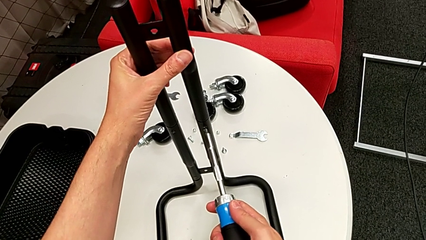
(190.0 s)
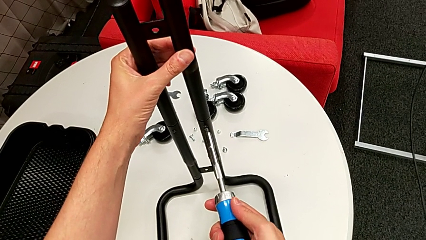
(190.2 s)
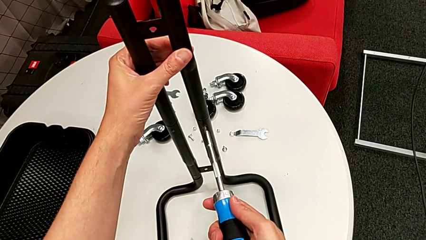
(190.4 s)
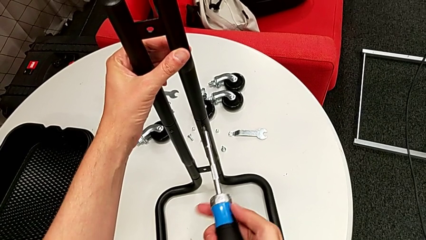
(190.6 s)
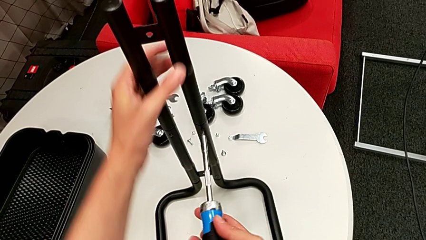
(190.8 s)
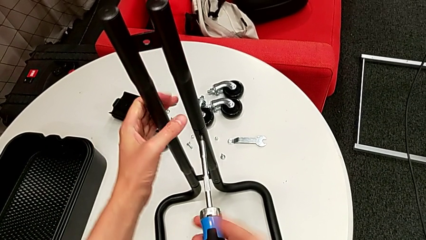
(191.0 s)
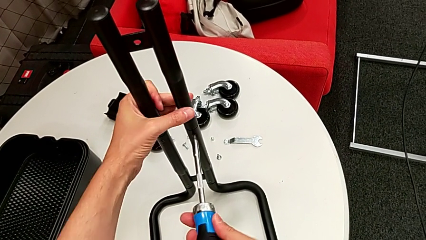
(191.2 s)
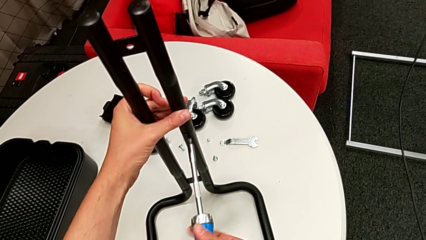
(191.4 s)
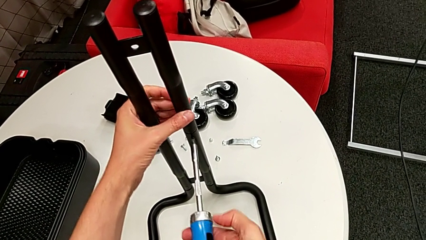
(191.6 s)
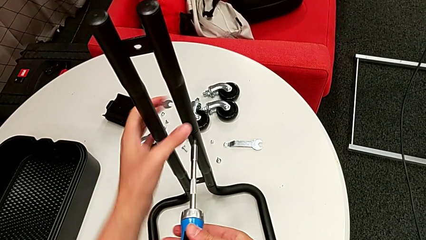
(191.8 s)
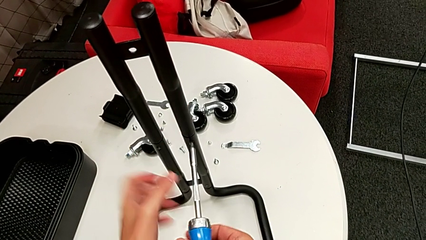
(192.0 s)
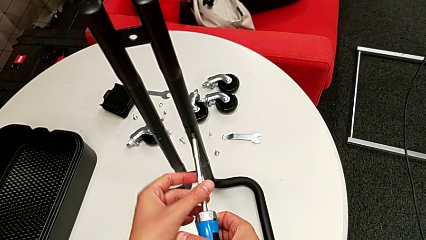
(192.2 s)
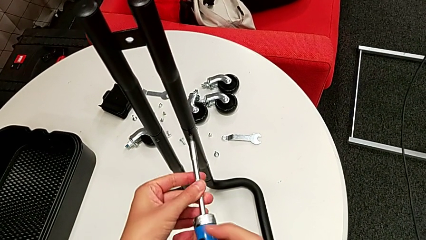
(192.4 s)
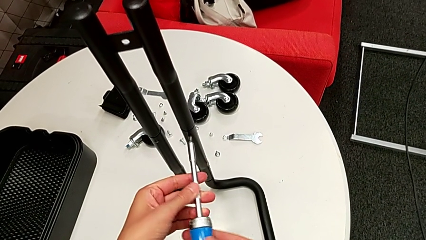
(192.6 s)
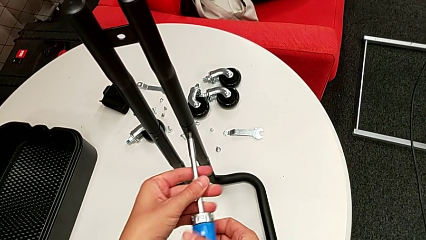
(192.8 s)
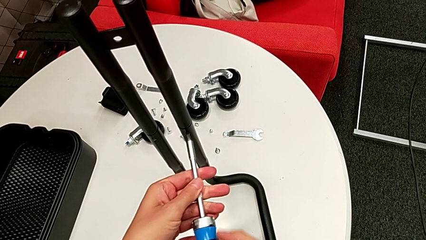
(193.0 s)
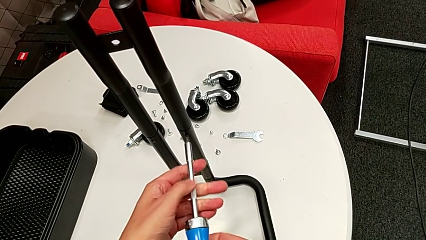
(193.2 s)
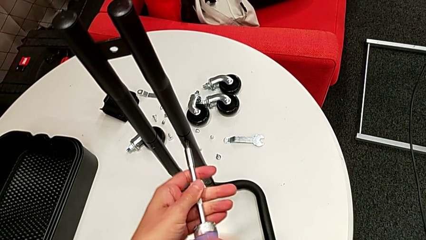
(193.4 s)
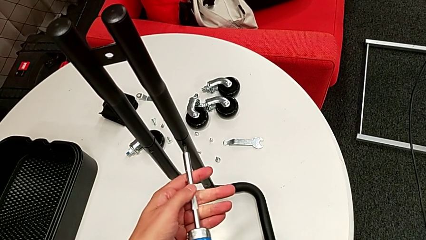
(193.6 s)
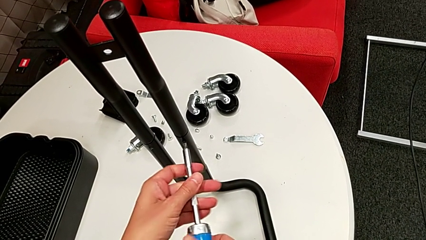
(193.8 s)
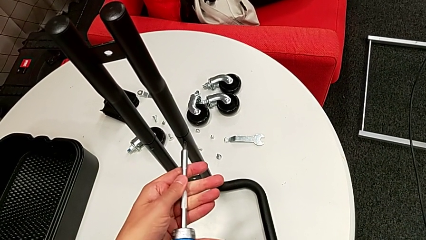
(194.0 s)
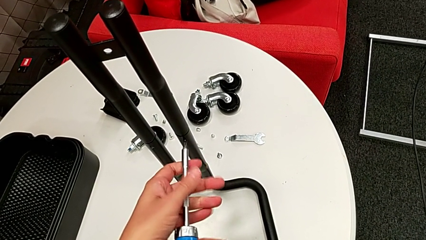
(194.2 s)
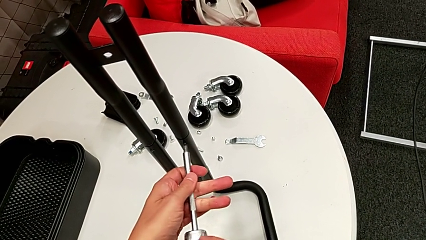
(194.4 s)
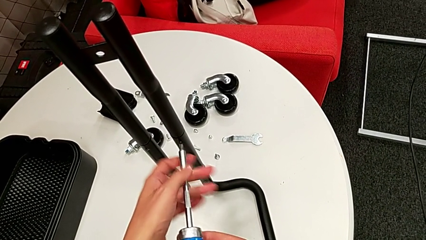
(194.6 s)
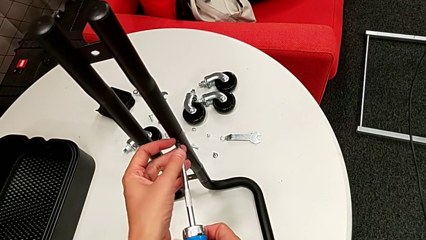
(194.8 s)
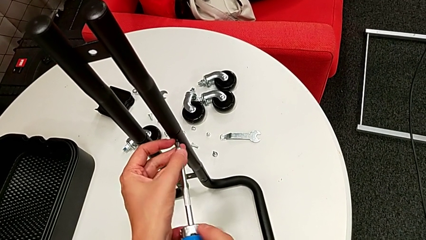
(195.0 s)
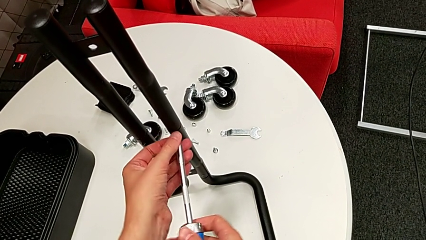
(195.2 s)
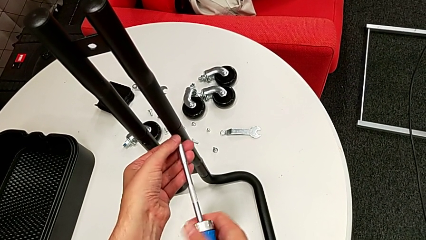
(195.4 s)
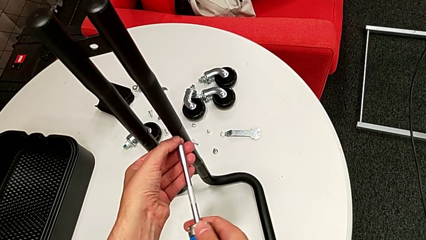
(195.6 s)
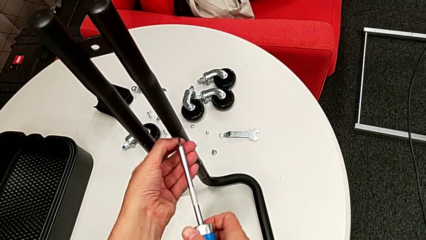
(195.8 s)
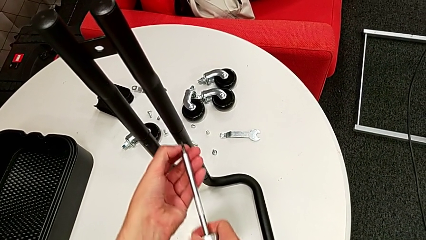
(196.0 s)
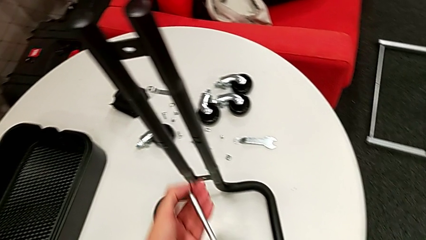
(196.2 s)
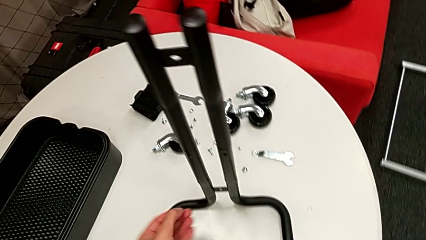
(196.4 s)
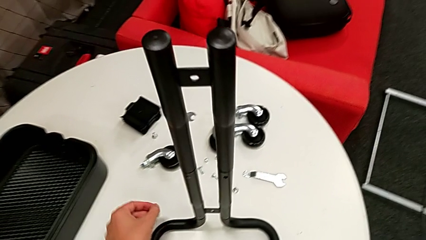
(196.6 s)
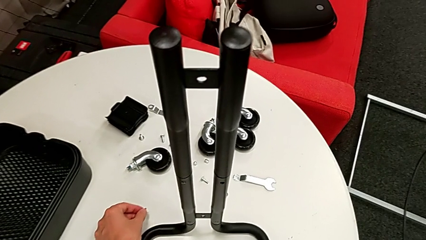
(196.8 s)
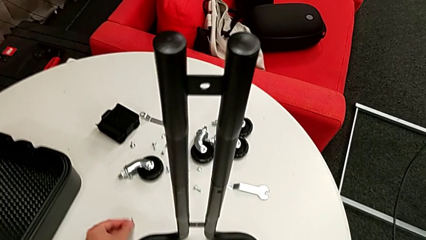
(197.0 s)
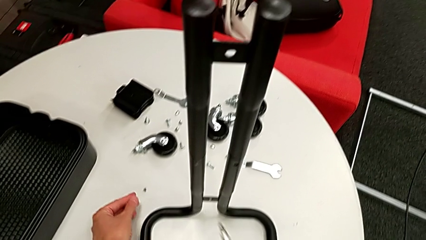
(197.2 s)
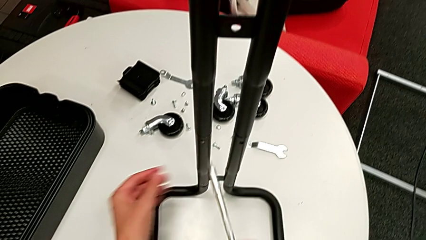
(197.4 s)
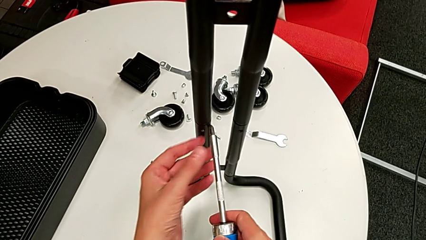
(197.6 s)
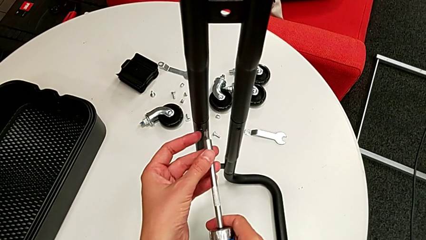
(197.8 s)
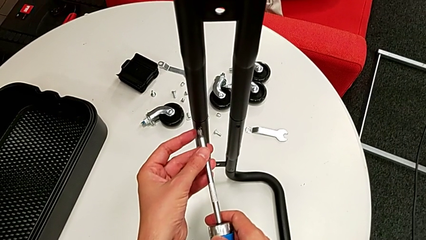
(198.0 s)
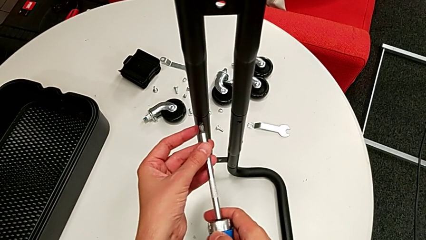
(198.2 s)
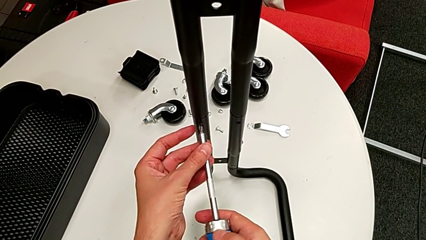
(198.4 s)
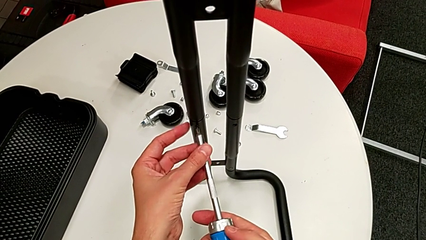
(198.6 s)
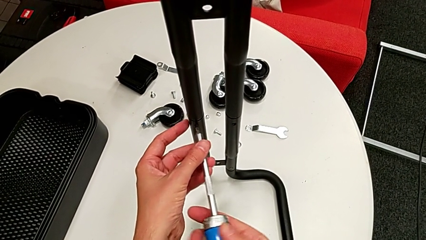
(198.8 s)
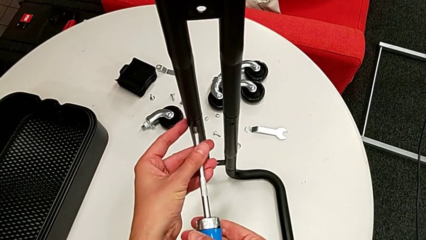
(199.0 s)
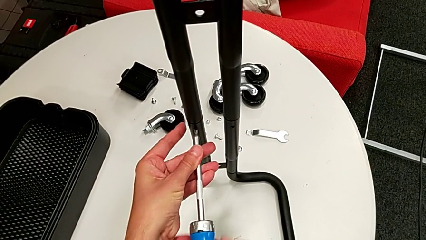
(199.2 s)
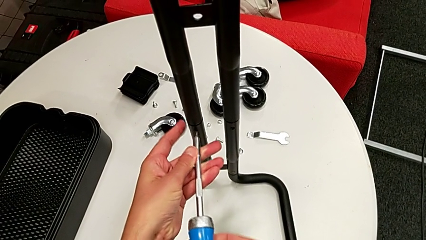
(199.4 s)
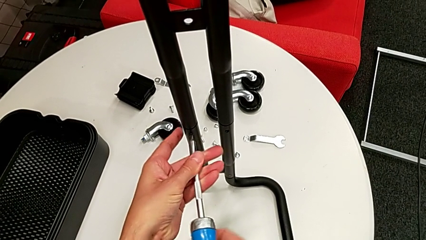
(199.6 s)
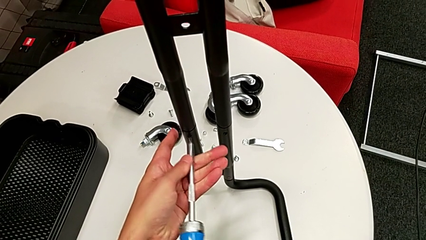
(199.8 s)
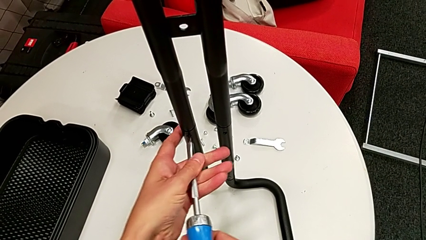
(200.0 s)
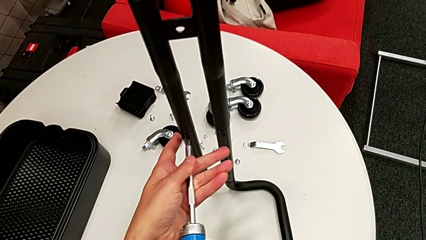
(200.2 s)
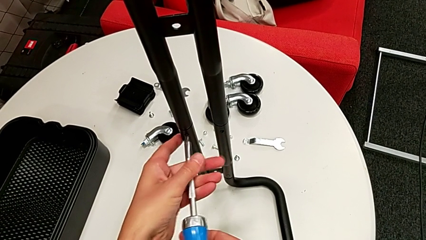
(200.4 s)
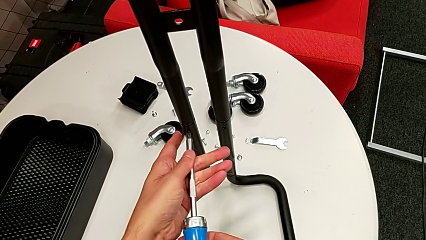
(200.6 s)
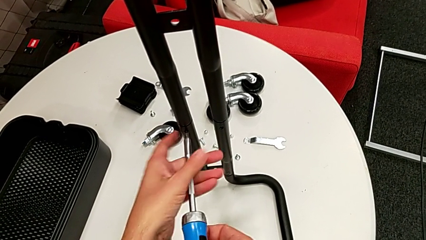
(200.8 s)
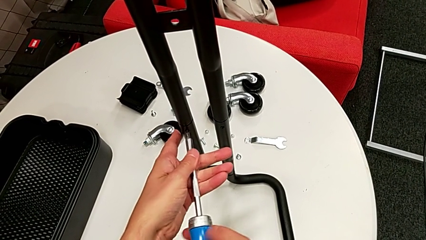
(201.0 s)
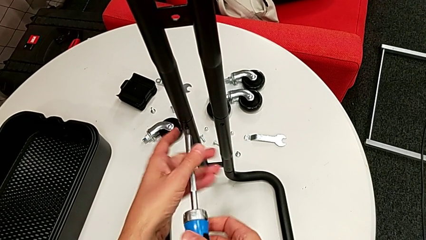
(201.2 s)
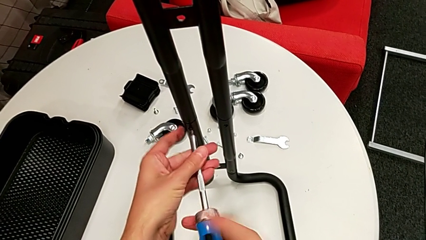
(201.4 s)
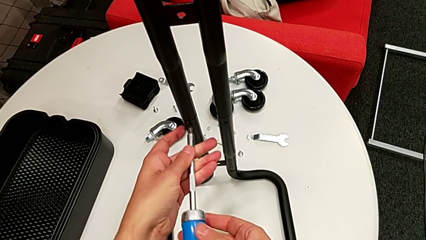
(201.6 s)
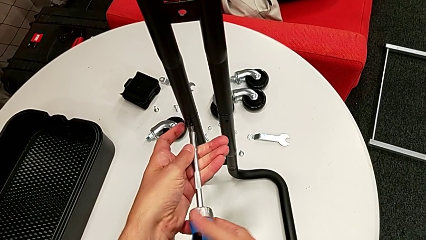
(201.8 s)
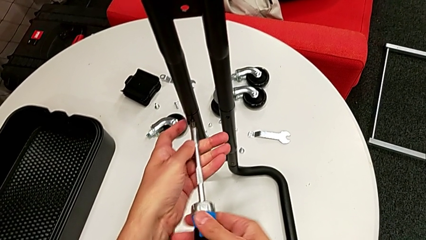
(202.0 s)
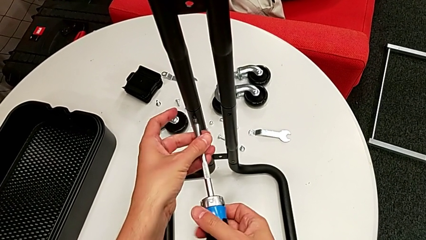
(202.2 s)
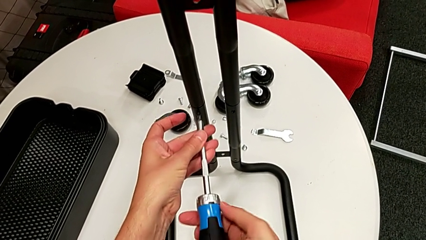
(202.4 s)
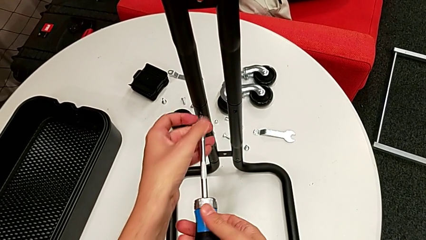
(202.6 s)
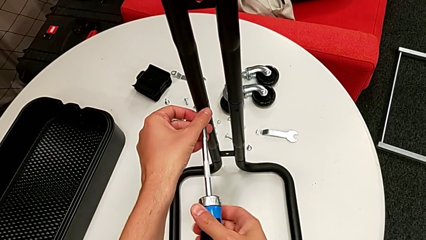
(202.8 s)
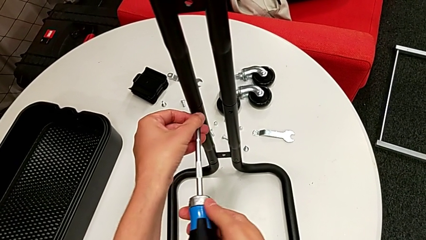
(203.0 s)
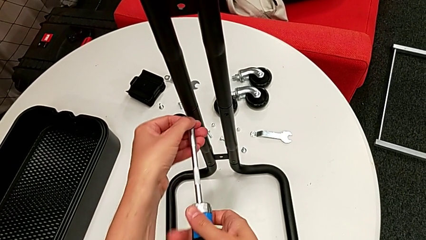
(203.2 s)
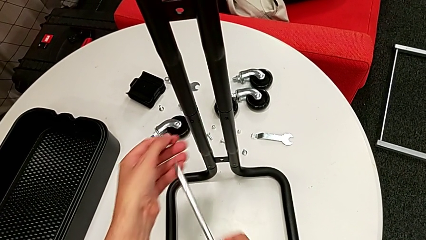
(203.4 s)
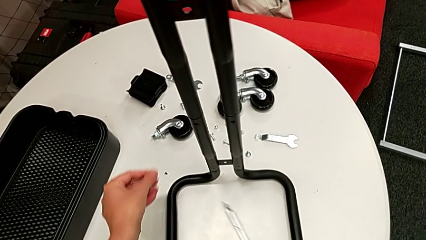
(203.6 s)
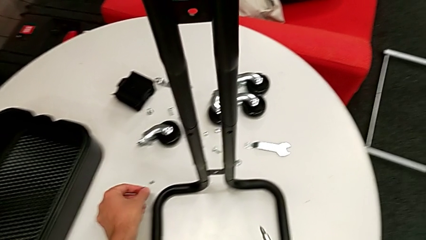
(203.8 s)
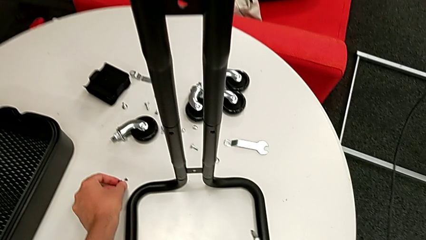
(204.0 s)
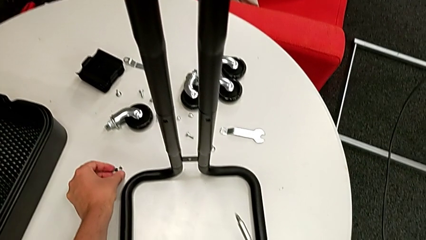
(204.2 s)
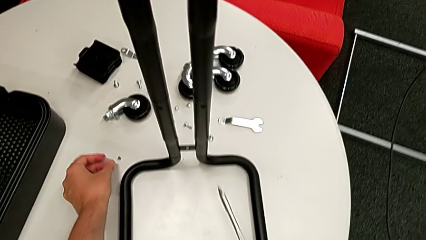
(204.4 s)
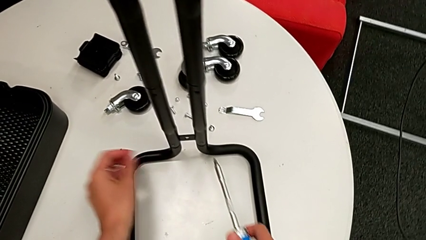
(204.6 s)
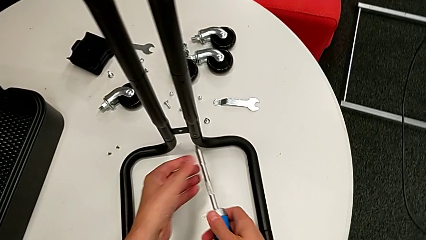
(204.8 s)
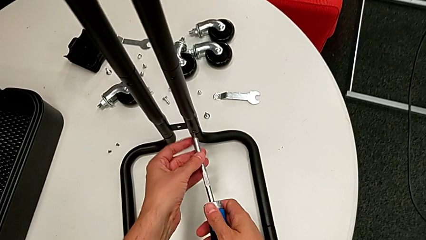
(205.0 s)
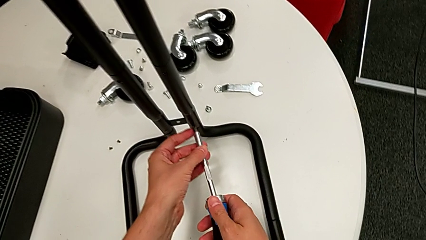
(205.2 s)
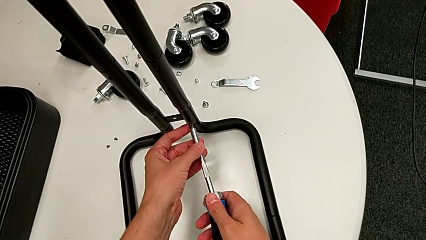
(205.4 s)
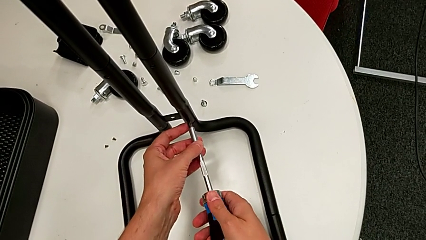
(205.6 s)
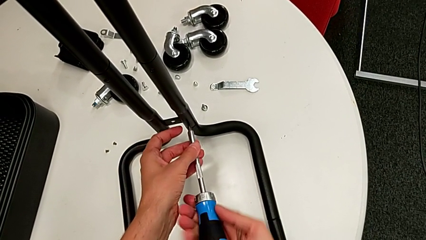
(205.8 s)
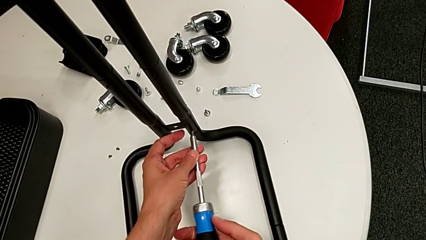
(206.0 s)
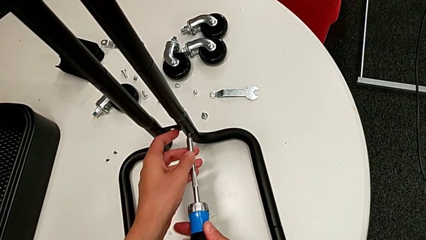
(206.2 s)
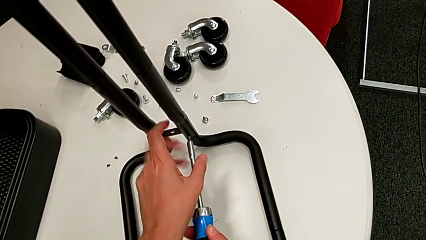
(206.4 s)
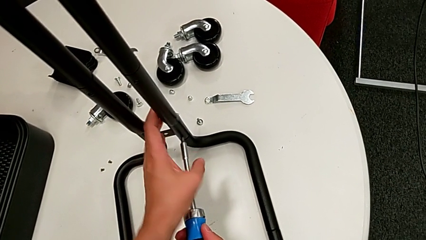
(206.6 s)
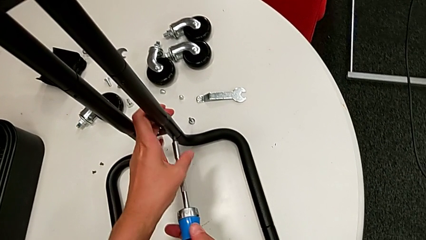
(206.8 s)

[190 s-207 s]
The camera wearer is disassembling the right side bar. They unscrew the right screwdriver, drop the screw, unscrew the left screwdriver, drop the screw and begin to unscrew the low leg.
